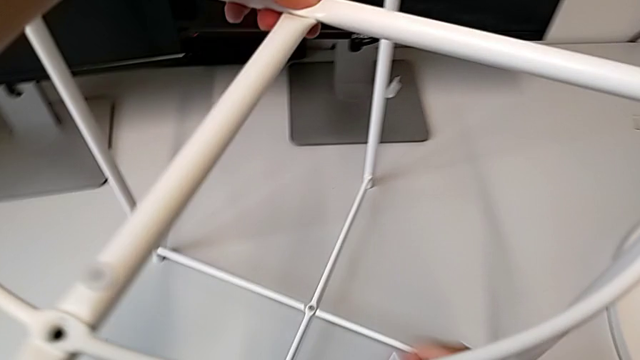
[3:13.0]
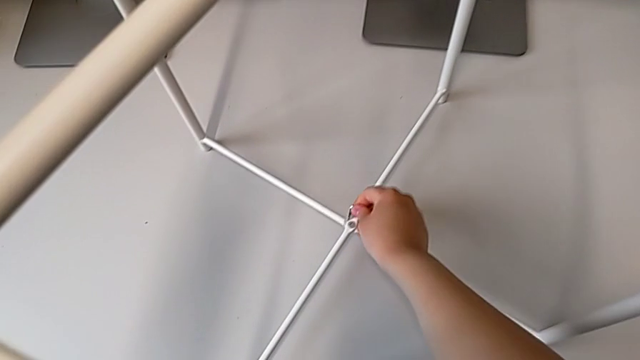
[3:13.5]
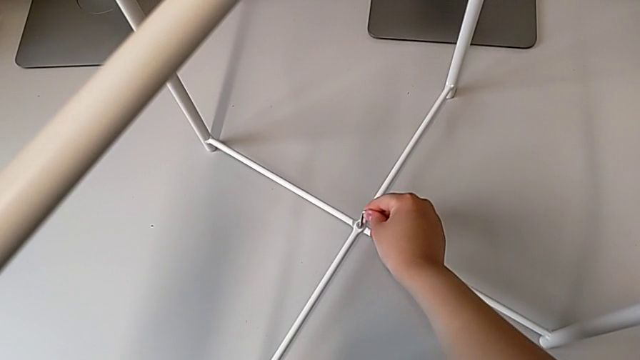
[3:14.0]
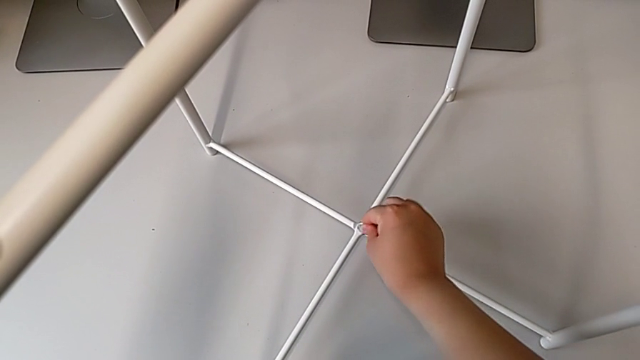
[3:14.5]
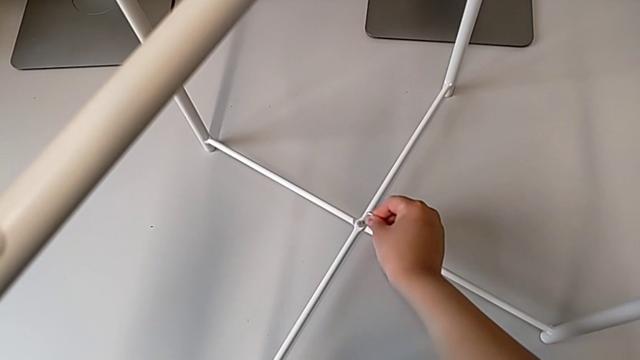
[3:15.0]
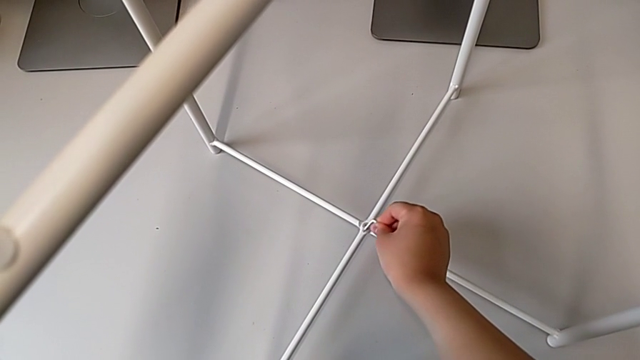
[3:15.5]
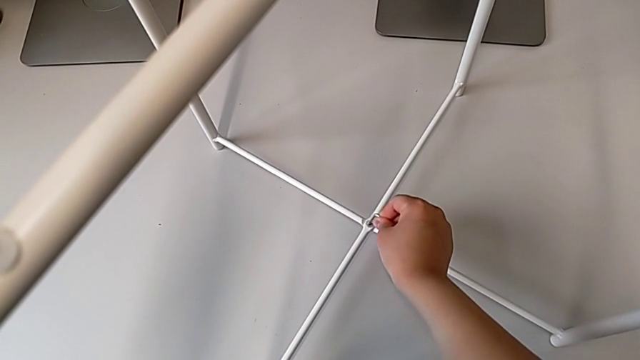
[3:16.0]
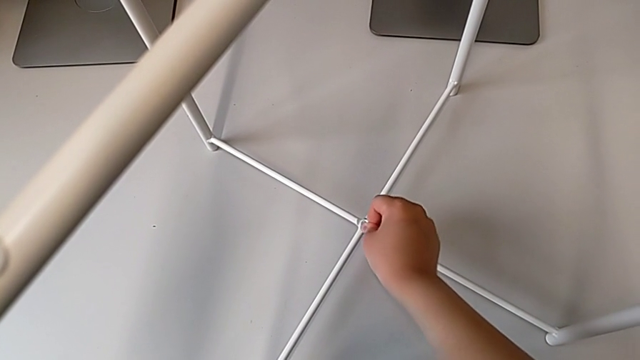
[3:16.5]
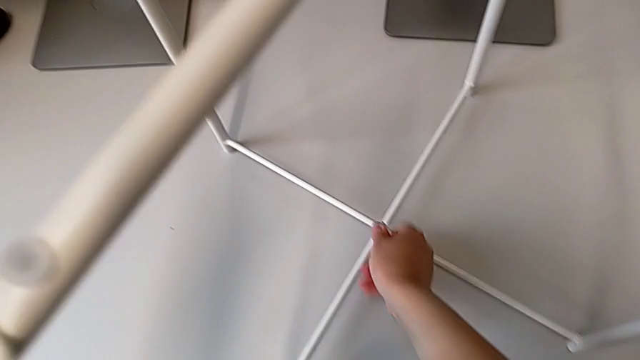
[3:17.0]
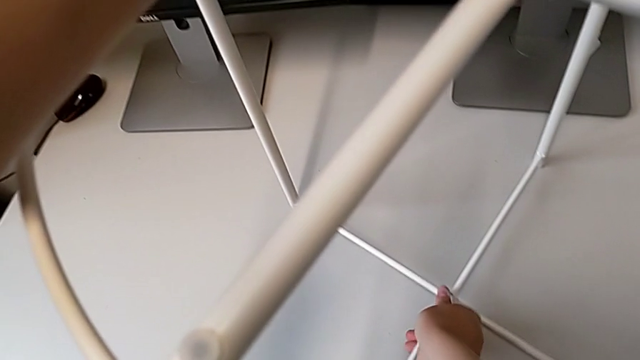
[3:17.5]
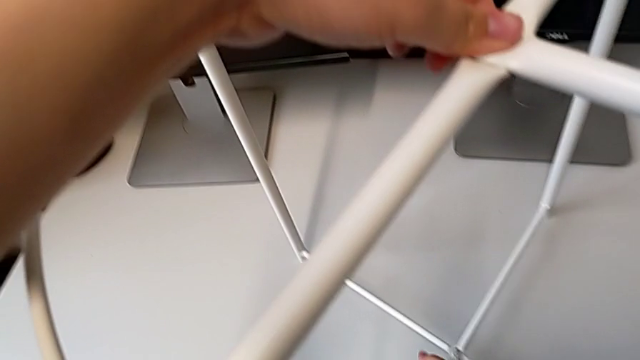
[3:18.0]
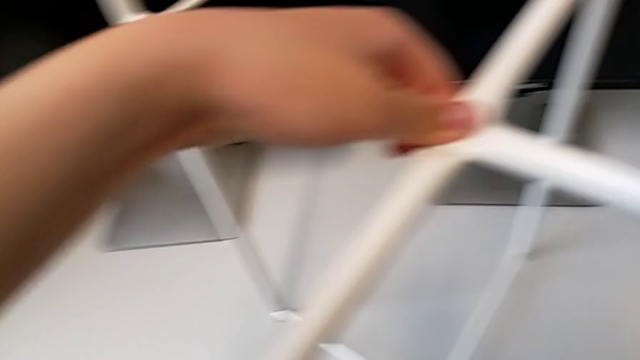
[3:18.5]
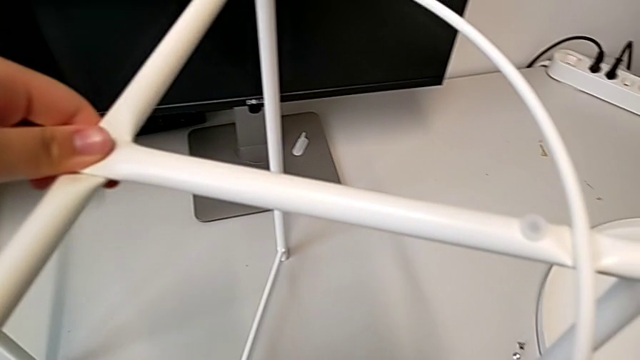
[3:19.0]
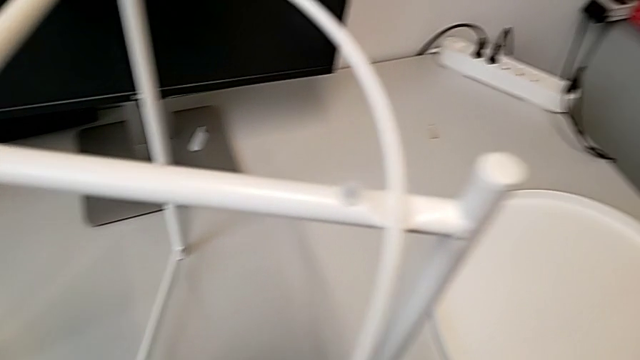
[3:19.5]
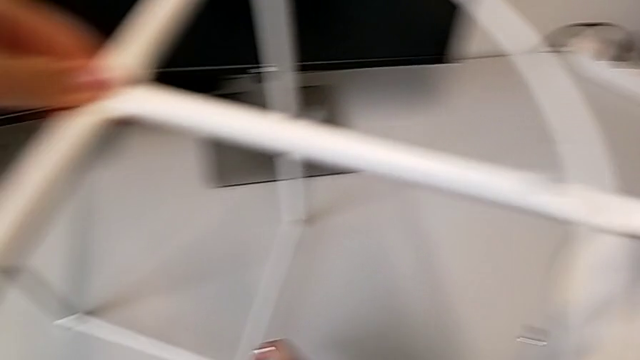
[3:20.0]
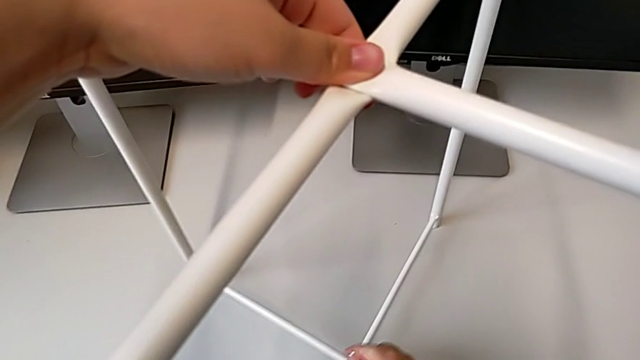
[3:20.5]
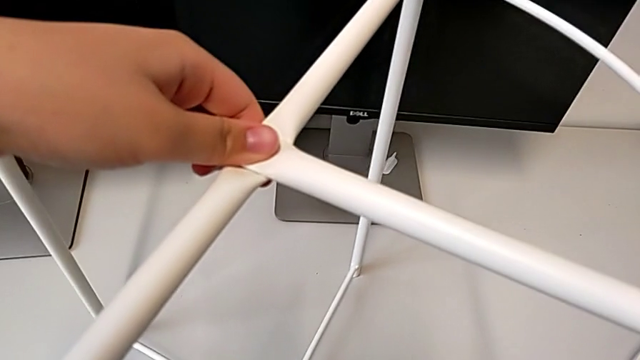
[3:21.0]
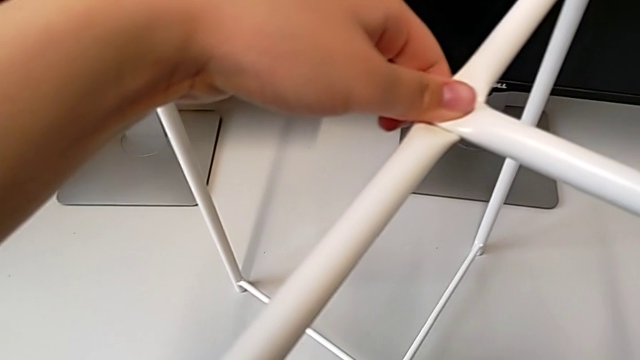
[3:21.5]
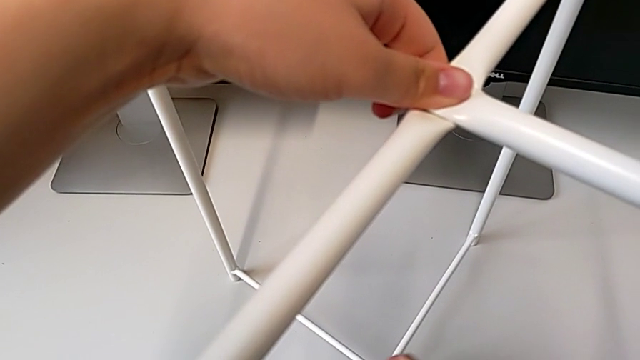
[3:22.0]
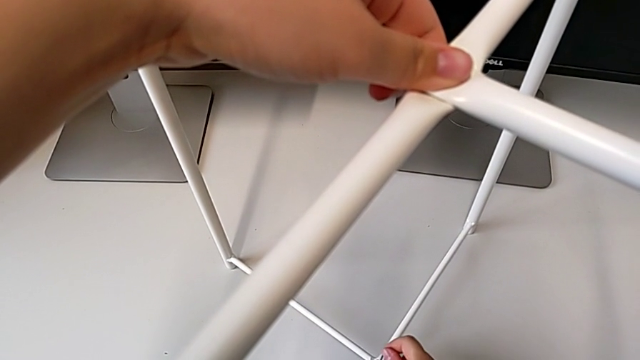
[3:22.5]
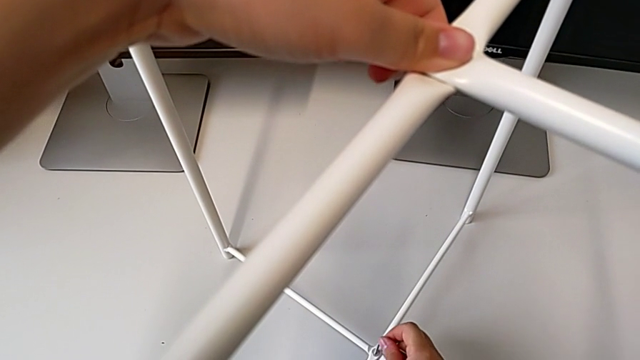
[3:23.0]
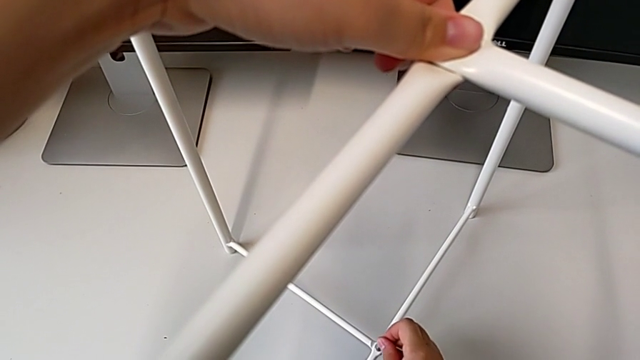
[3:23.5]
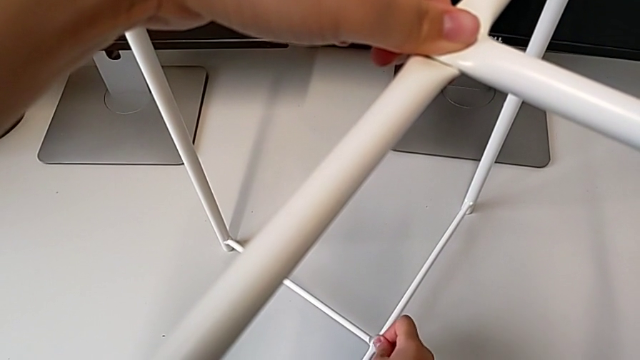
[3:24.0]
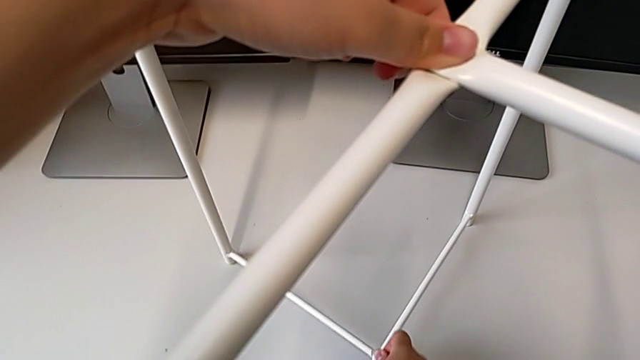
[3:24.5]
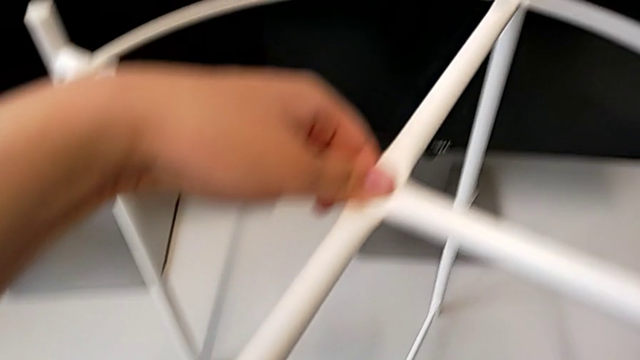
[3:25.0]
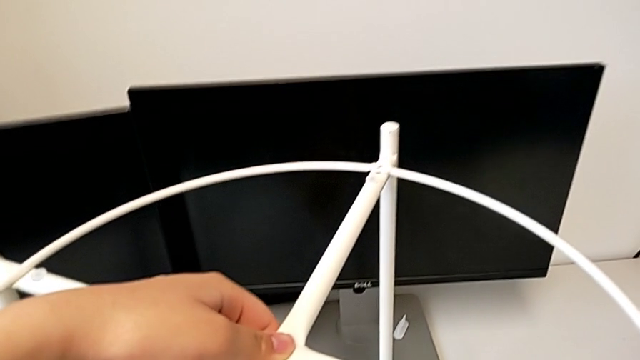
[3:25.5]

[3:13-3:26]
The camera wearer is tightening the hex socket heads from the base. They insert the bottom Allen wrench and screw the bottom hex socket head.

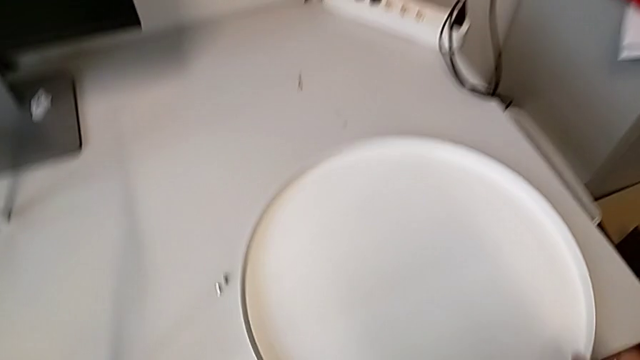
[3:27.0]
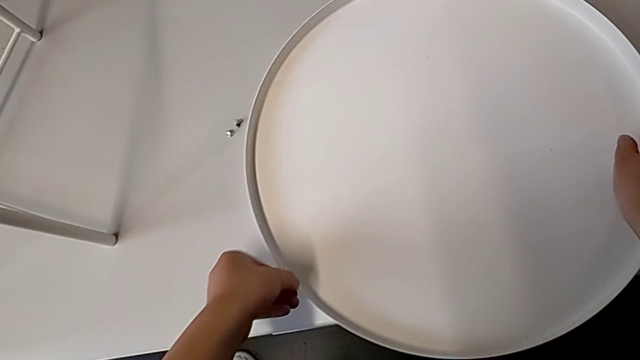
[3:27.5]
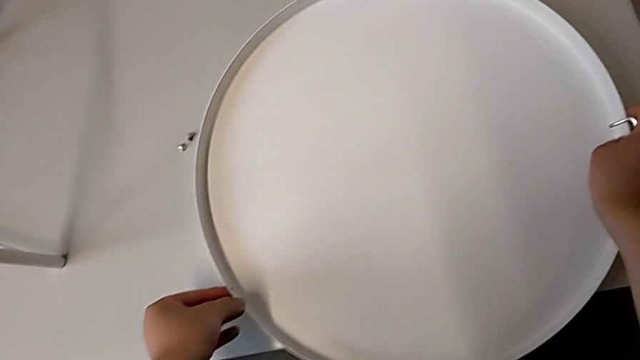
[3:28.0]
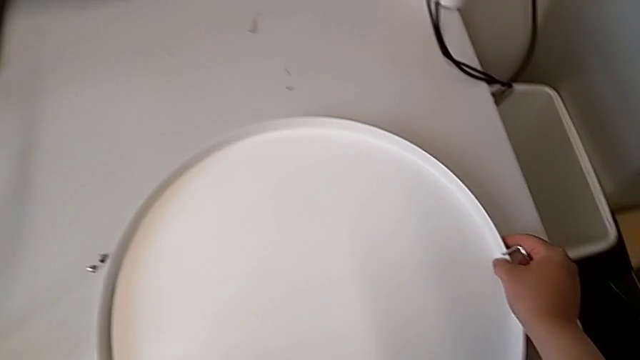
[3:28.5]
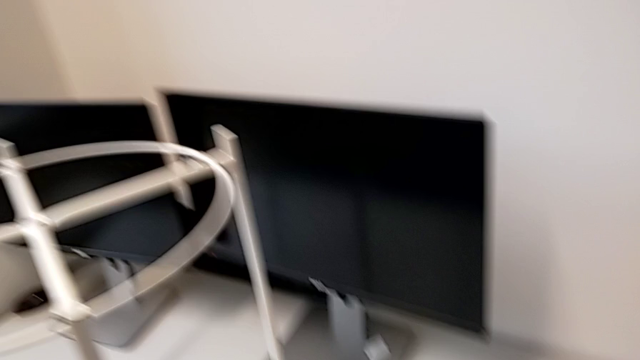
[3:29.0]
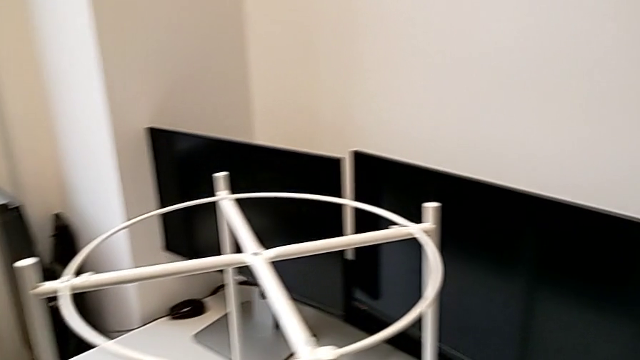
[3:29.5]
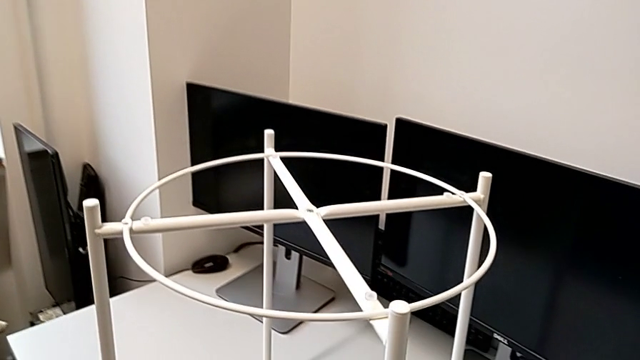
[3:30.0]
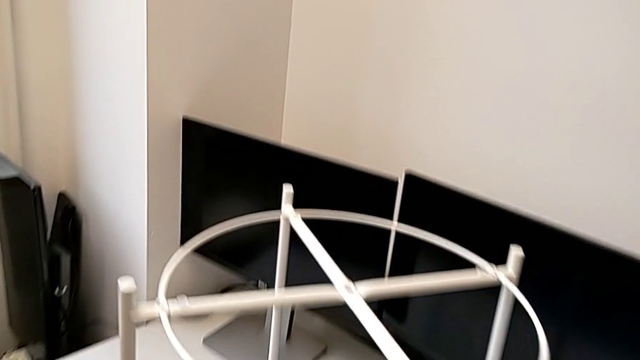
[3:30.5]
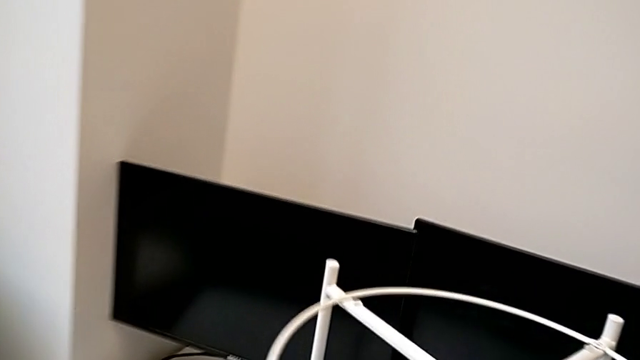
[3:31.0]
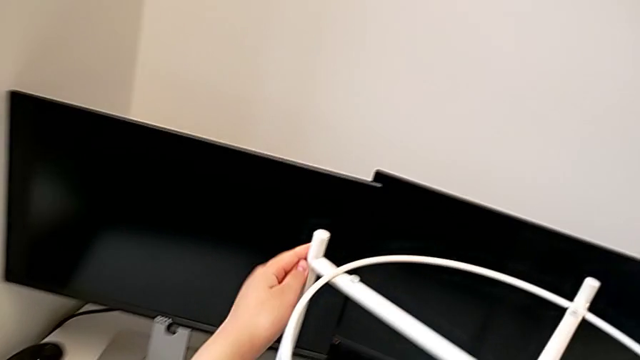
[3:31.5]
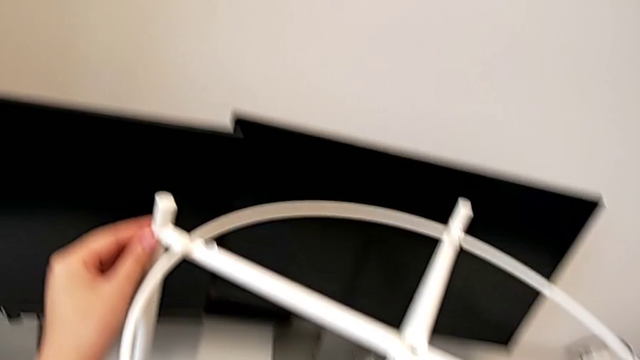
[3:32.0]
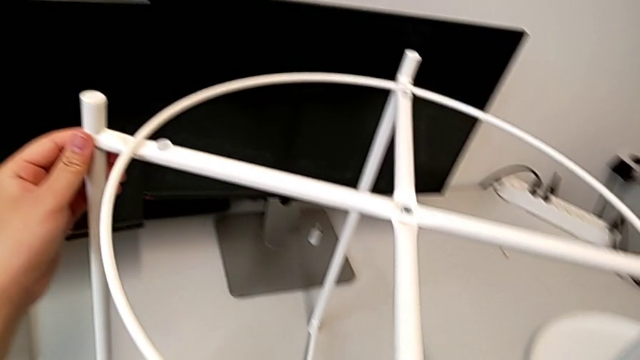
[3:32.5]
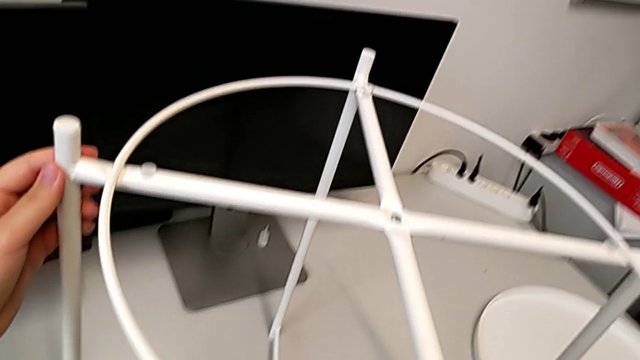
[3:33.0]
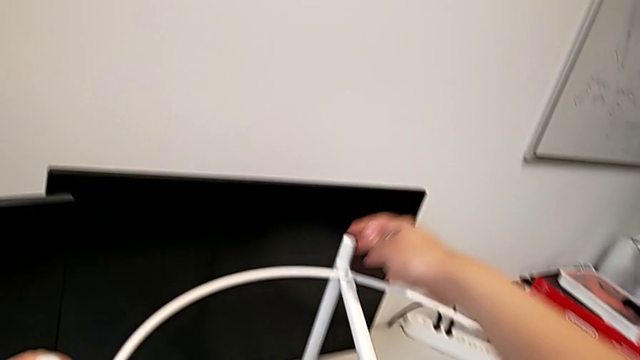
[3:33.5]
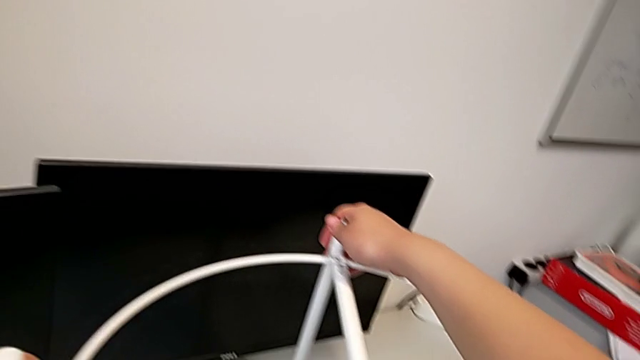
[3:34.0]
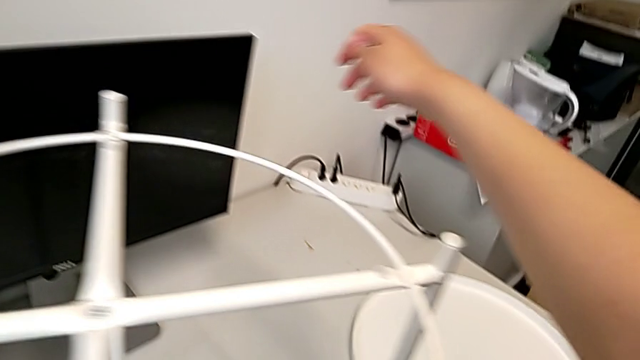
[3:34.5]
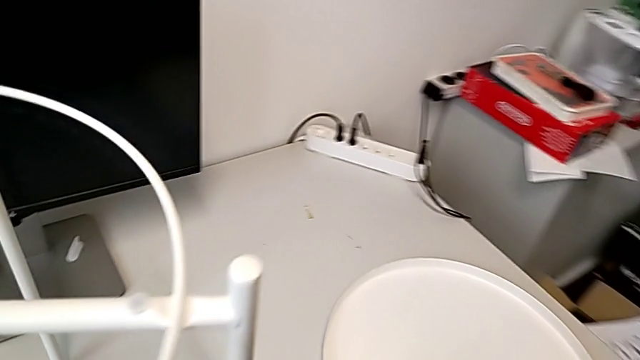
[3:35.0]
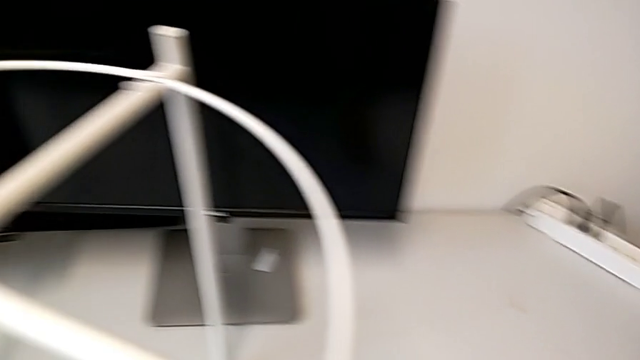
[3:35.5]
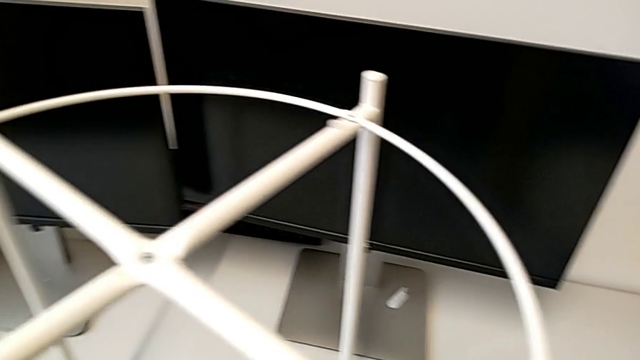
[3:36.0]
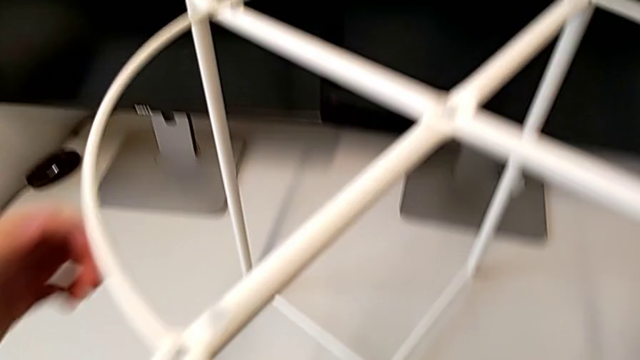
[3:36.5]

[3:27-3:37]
The camera wearer is screwing the hex socket heads from the circle. They grab the tray and grab the tray table.
